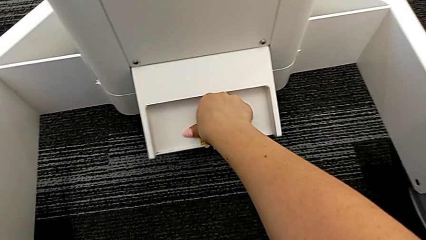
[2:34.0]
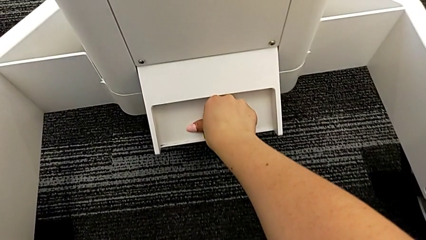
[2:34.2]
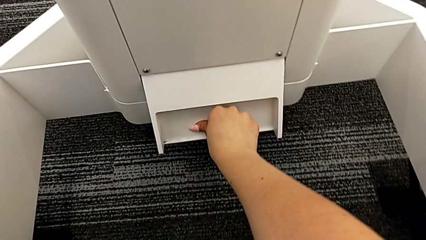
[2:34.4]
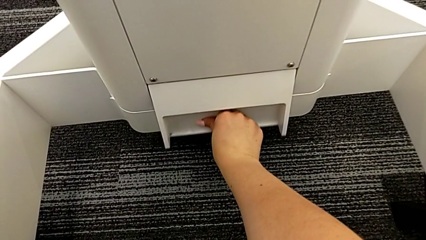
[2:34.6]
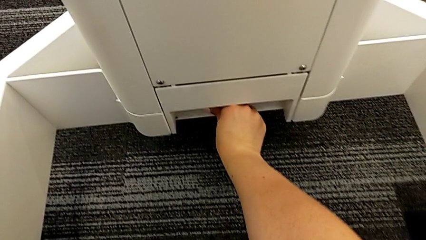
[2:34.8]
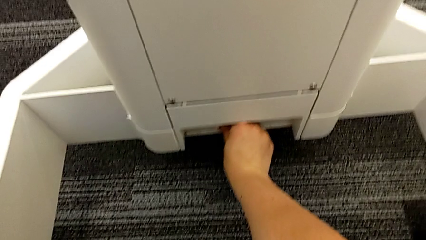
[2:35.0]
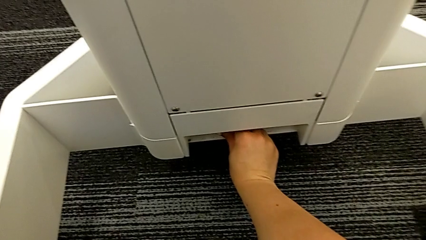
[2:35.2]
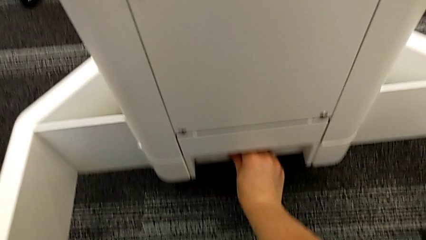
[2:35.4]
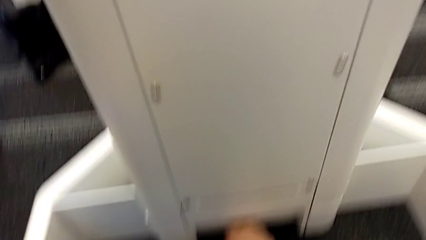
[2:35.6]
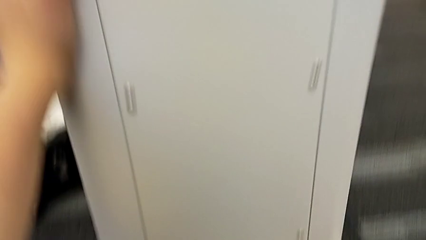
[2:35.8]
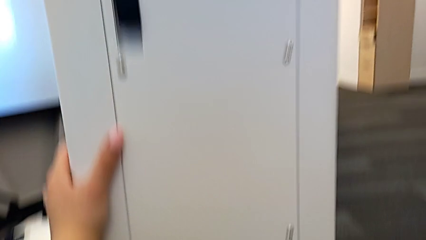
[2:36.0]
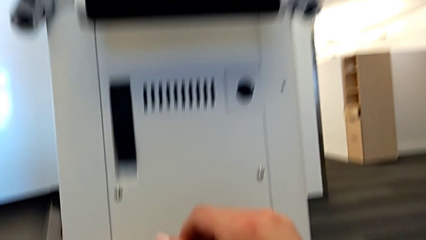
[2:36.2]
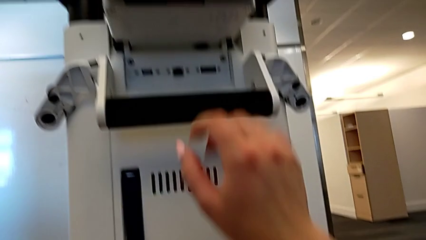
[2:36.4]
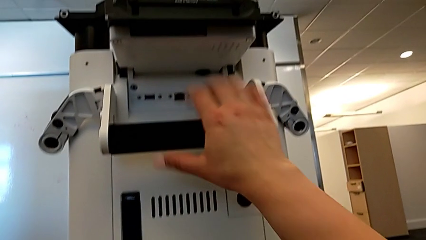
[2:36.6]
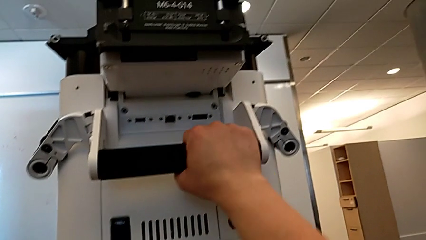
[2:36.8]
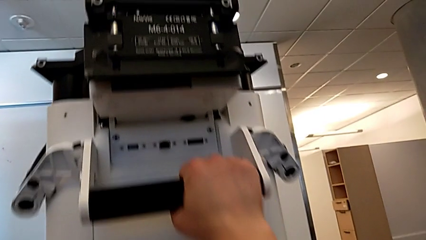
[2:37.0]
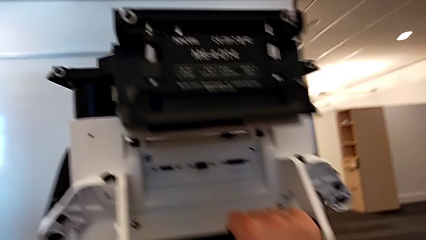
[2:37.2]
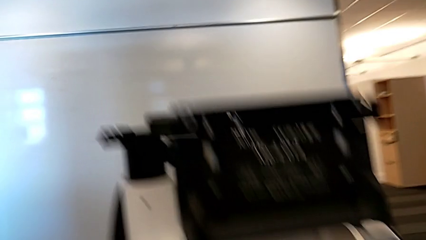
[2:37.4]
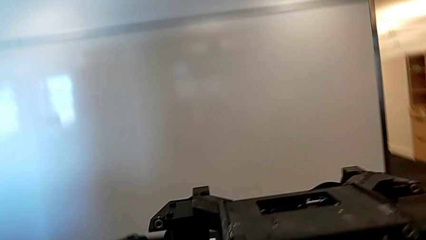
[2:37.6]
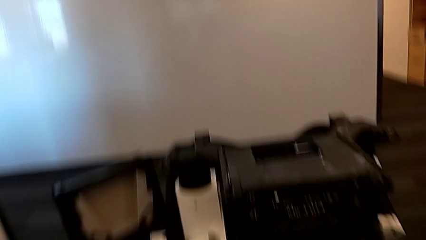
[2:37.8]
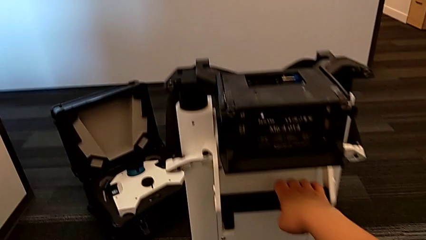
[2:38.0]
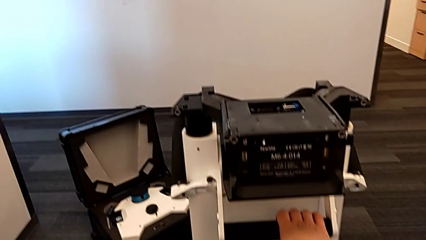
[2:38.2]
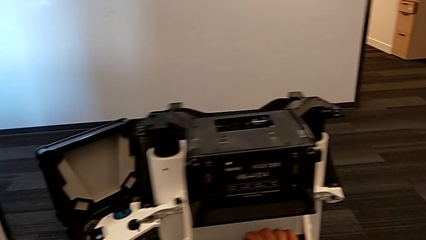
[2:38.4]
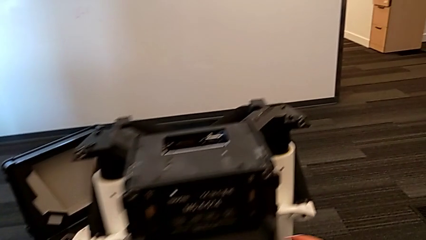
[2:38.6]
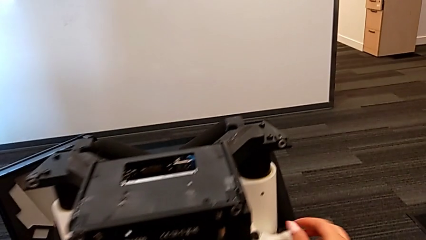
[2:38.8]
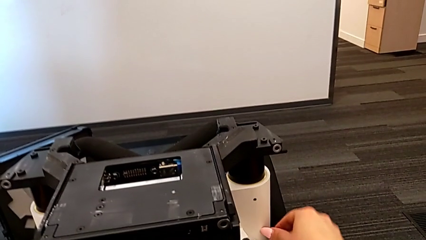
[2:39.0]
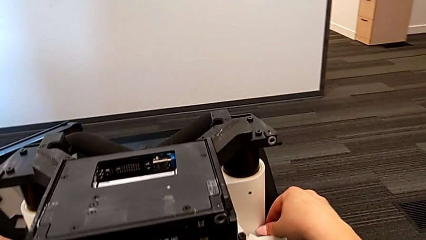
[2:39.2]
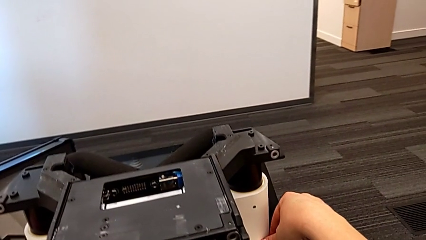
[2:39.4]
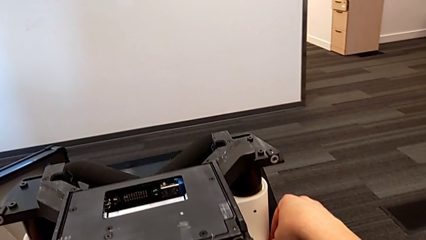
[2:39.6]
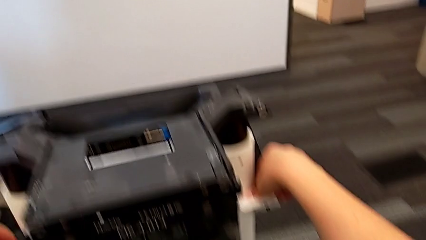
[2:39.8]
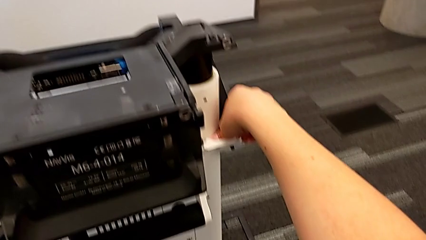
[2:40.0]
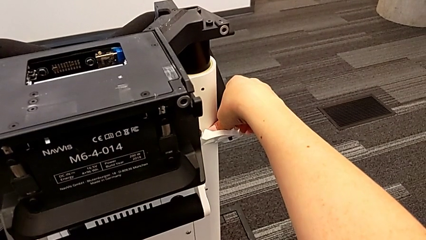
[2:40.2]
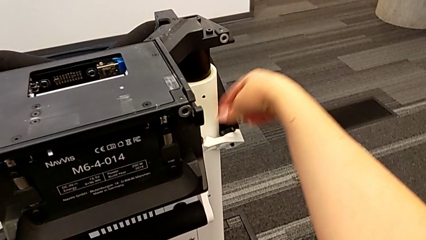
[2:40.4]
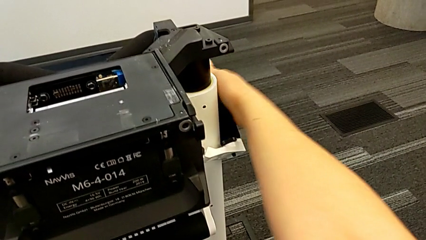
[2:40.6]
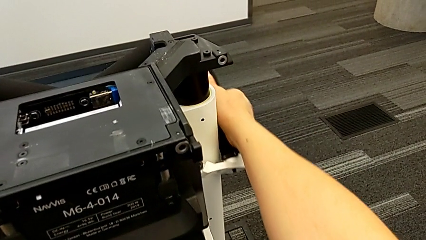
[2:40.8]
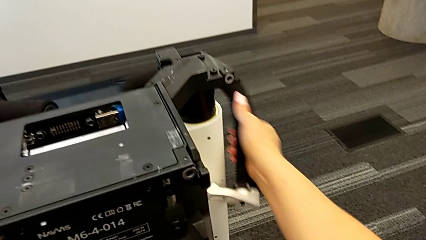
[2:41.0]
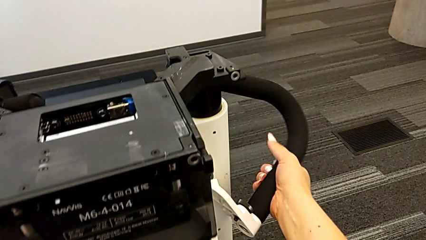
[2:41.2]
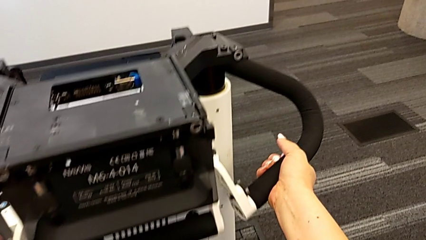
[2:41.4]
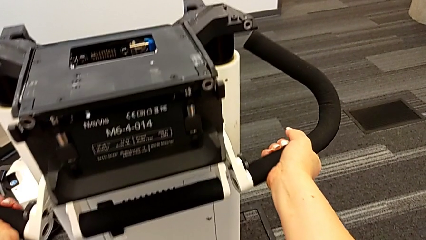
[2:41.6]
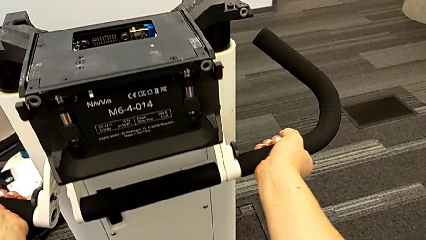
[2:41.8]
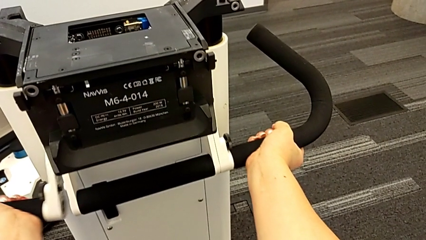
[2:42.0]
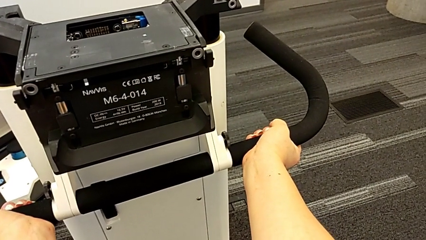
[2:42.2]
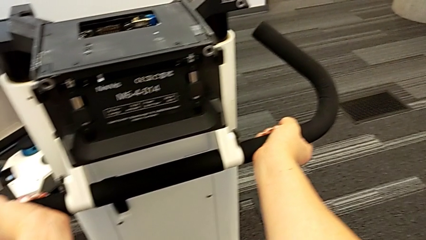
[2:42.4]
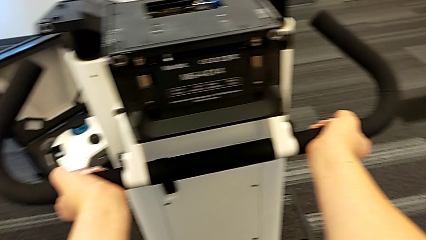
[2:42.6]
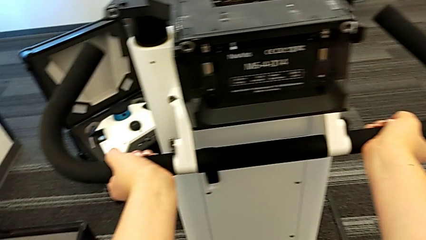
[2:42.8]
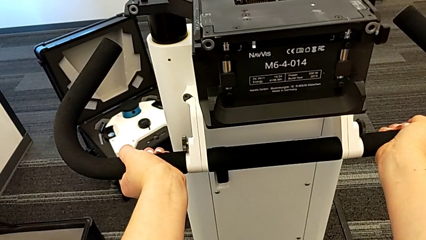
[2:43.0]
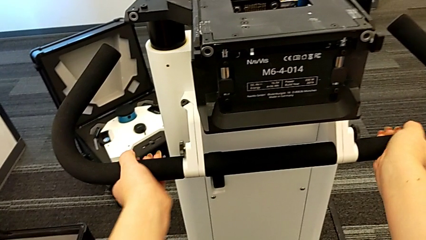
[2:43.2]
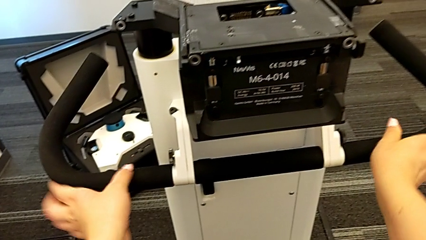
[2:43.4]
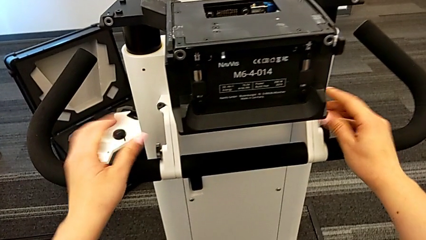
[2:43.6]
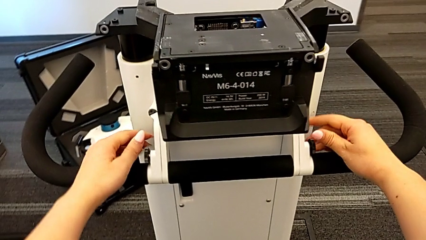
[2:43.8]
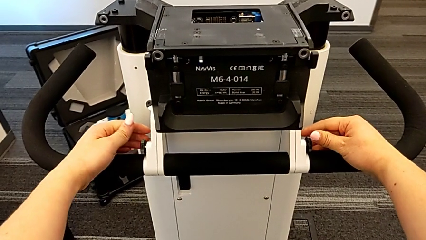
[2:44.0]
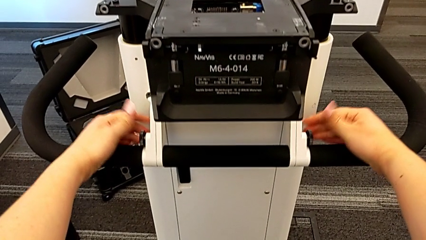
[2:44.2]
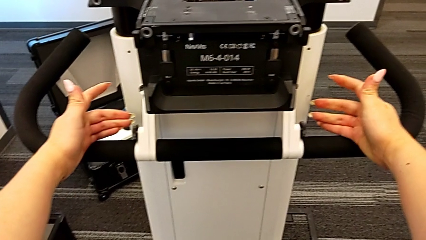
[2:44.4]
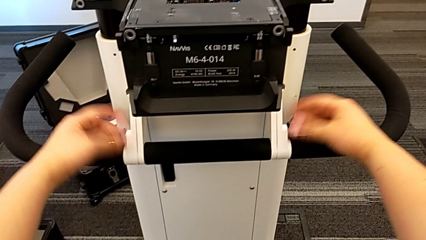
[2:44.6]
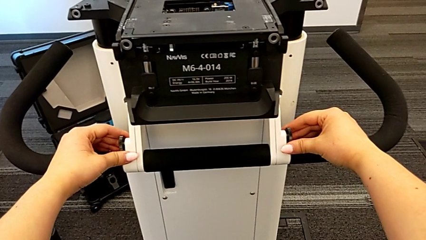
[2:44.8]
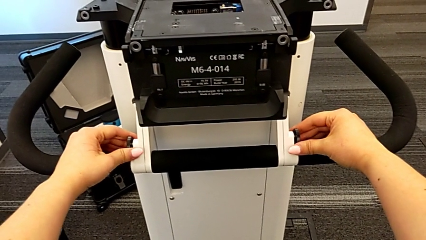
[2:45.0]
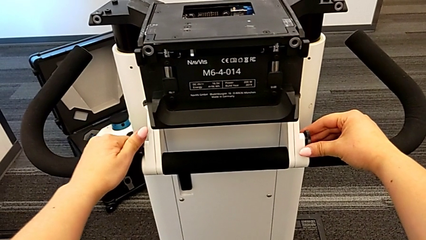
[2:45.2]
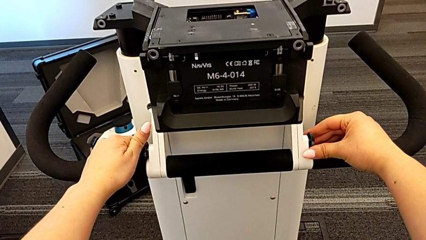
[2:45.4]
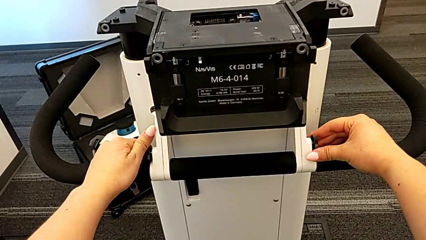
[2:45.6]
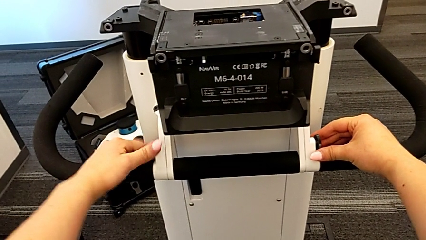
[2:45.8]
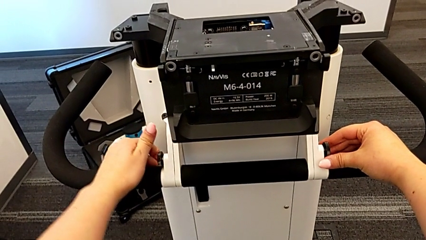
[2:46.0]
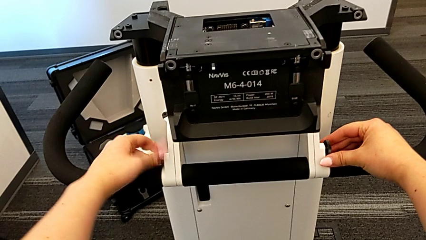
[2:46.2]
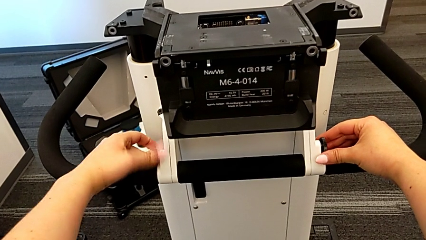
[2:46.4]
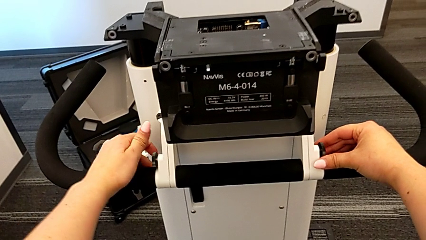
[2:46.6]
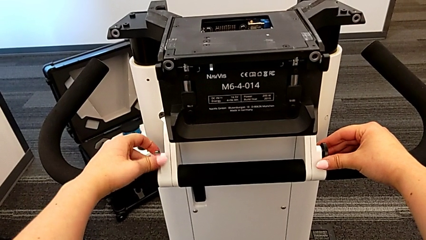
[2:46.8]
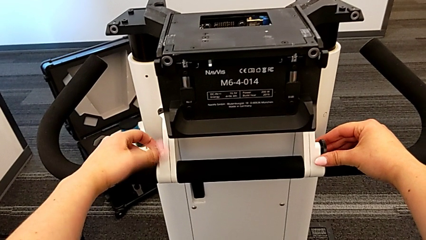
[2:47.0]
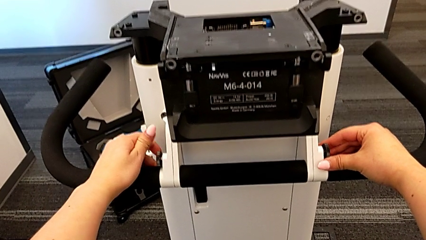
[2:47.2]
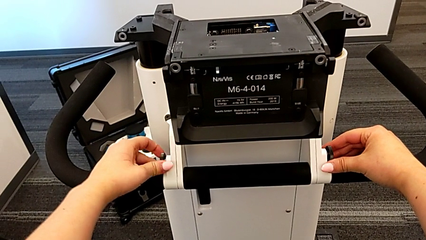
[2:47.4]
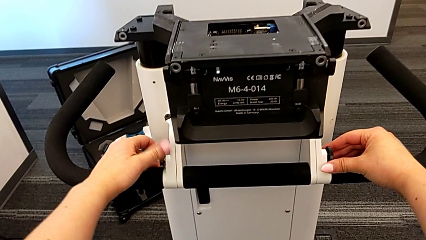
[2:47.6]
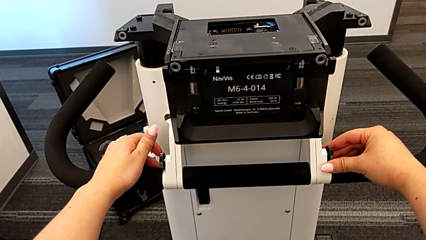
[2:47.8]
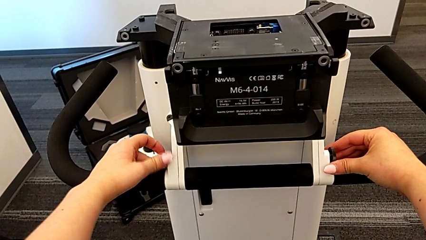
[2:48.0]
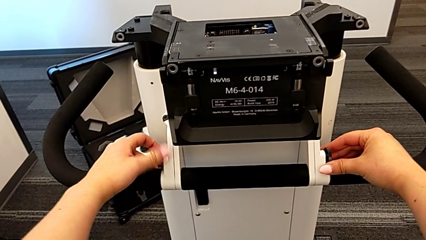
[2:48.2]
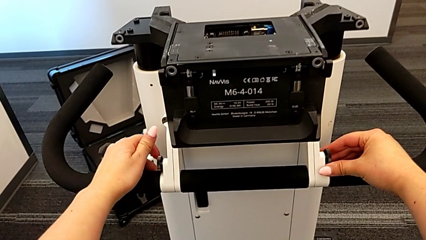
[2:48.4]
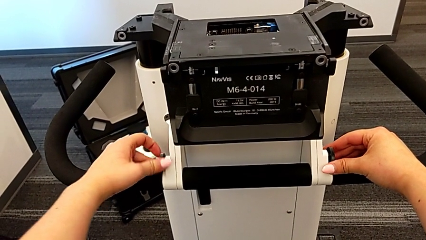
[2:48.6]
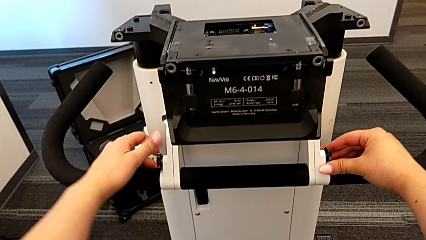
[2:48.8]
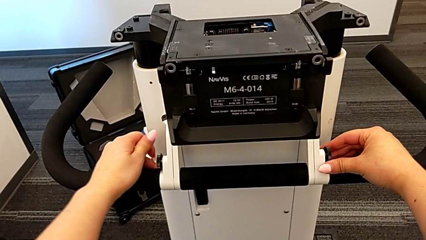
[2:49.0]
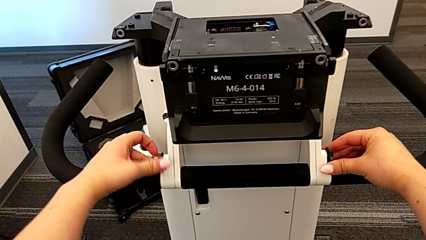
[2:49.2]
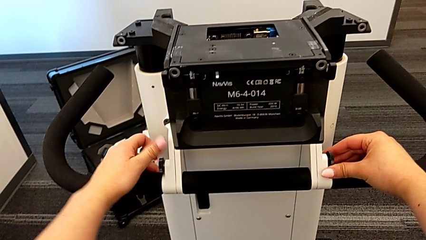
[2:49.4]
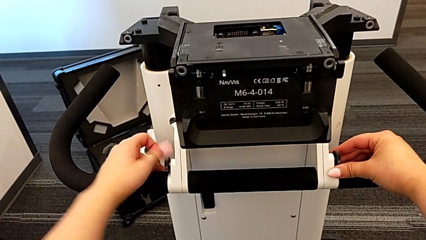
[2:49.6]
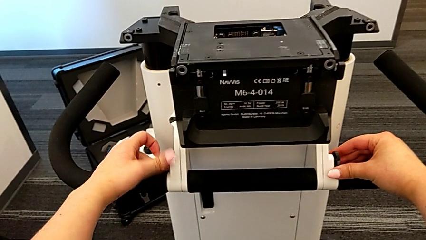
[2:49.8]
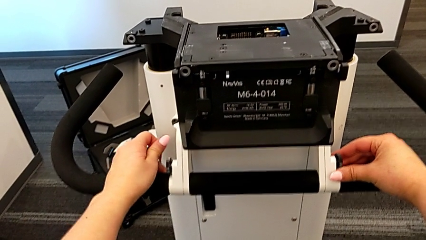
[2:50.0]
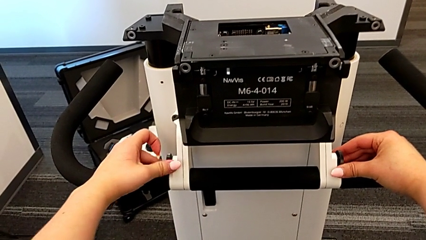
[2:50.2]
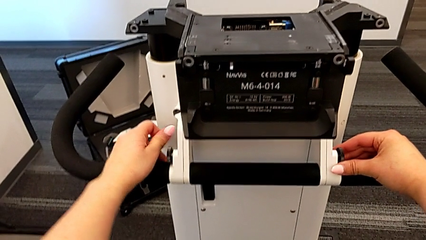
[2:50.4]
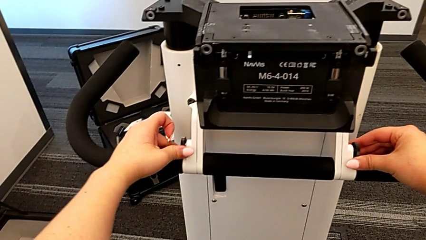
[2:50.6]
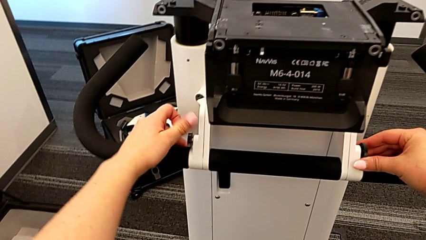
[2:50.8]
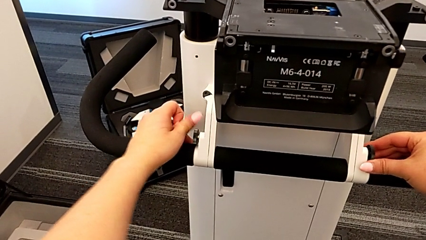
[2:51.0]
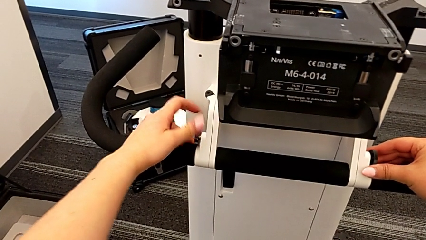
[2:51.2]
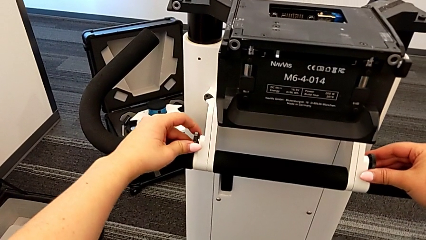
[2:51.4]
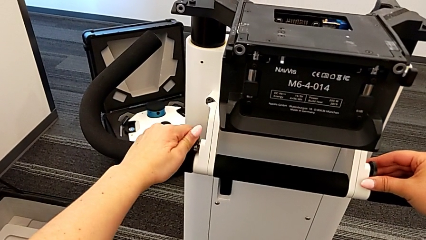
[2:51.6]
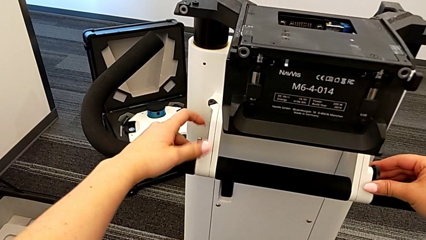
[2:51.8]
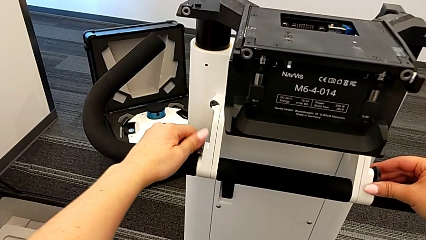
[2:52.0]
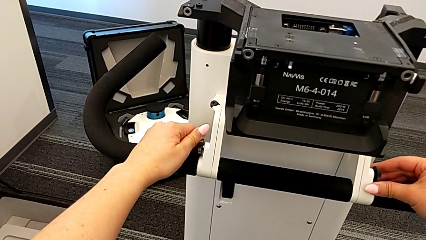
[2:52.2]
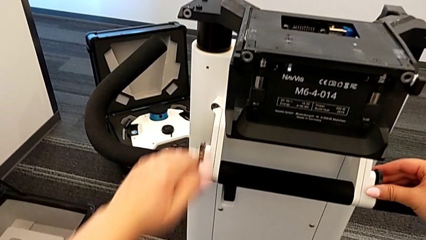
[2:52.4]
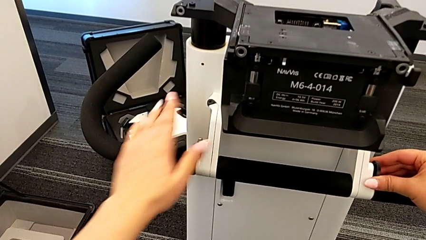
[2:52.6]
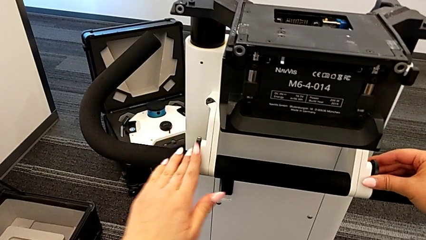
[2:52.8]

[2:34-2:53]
The camera wearer is assembling the arm for the user to hold. They pull the M6 body lock, hold the M6 body, hold the handle, grab the side handle, pull it and begin to rotate the left screw.
